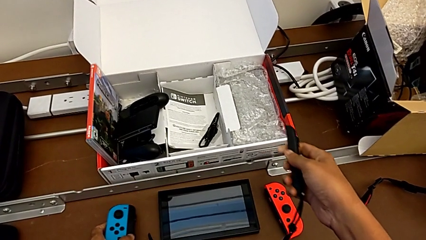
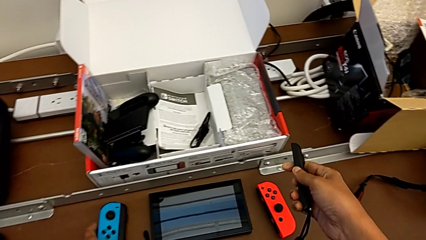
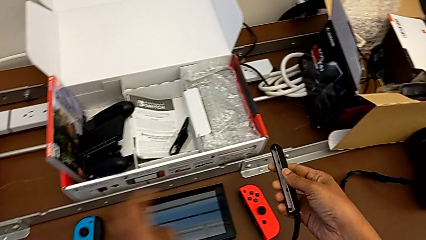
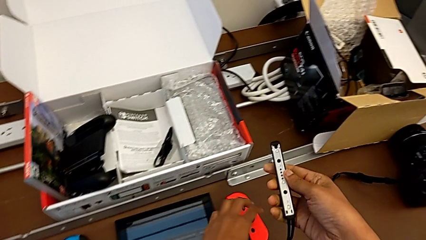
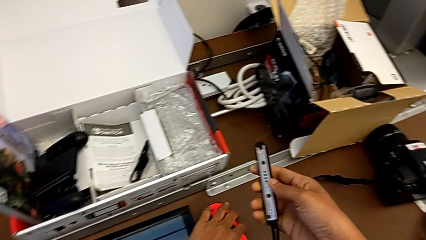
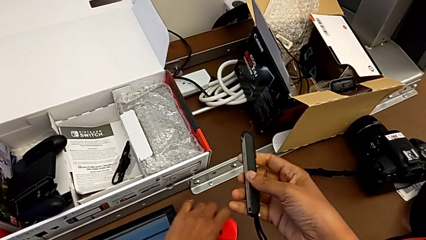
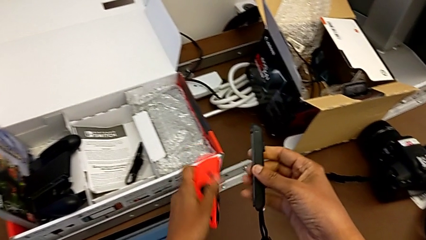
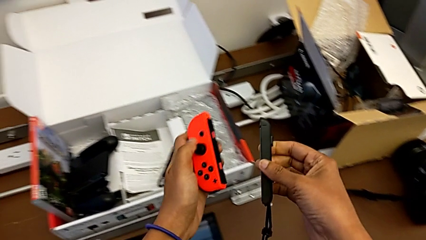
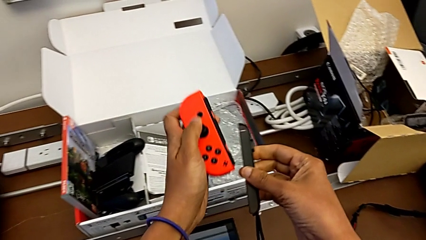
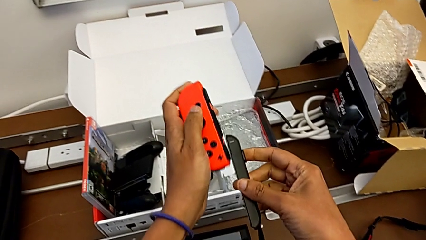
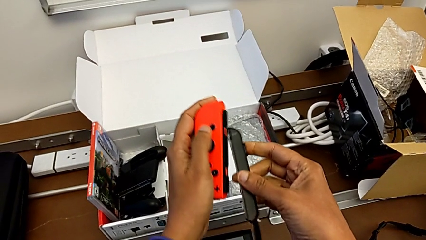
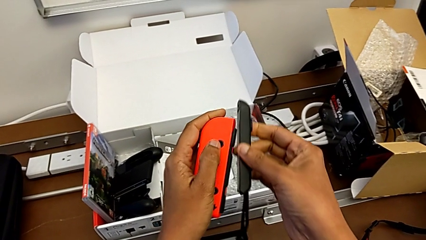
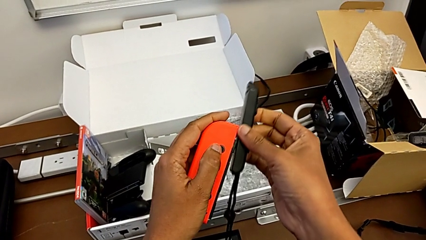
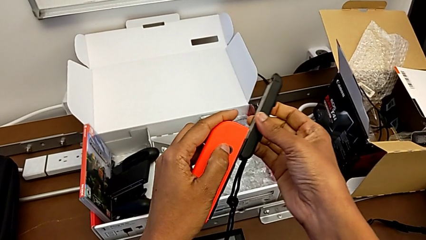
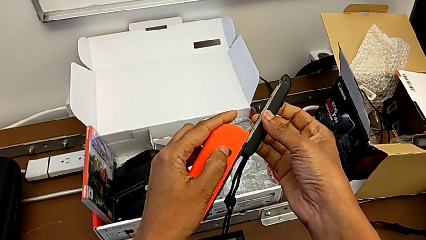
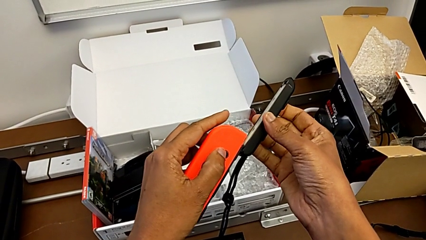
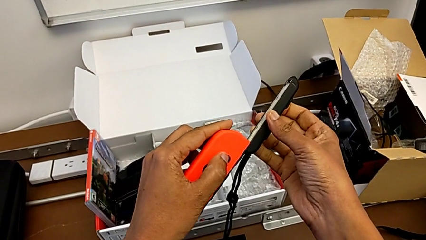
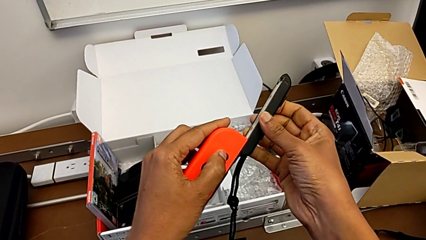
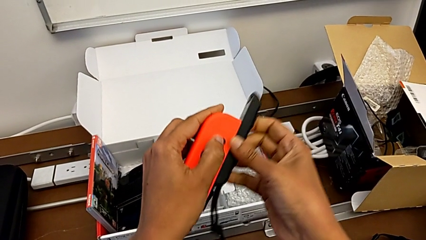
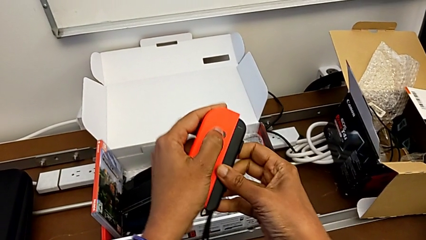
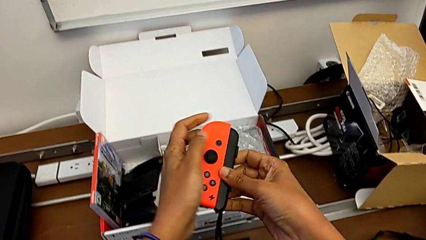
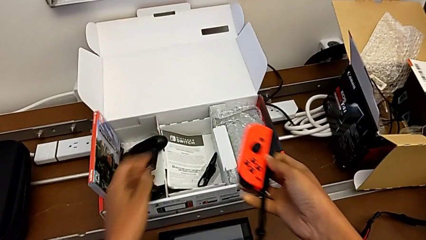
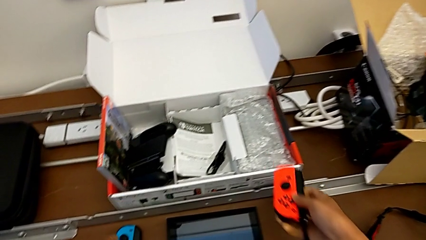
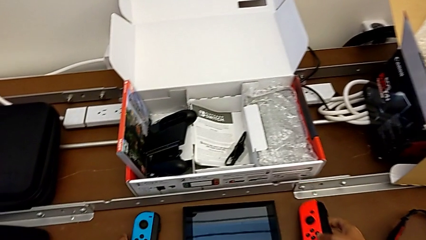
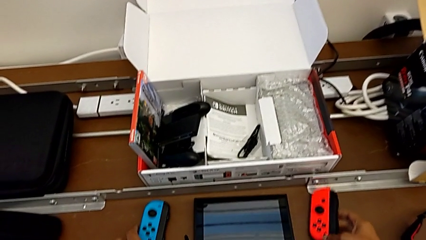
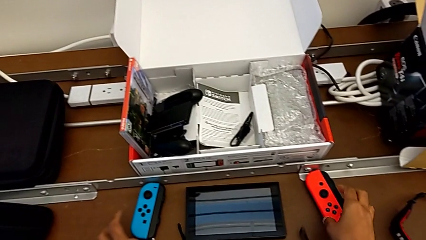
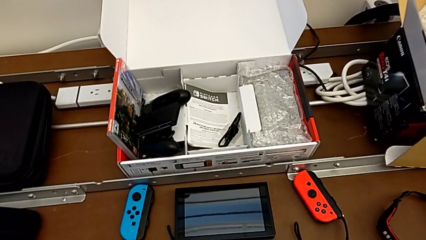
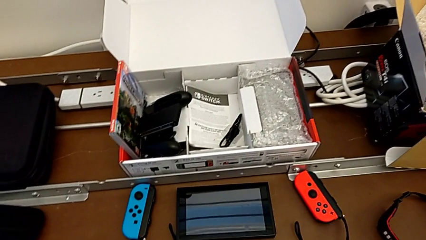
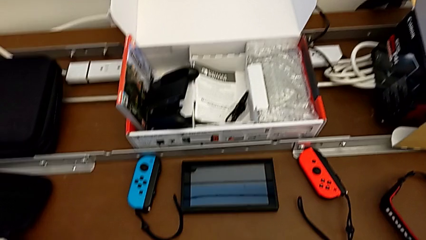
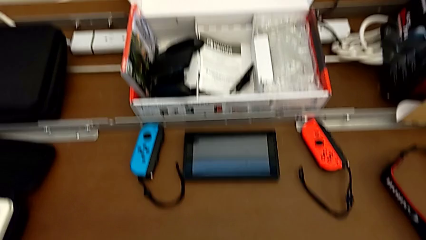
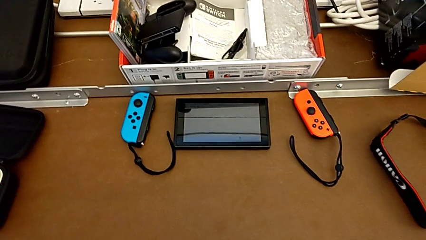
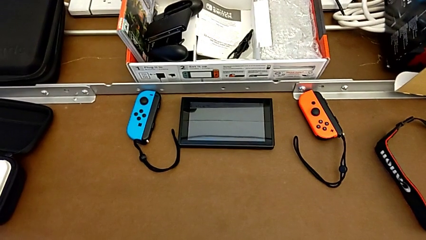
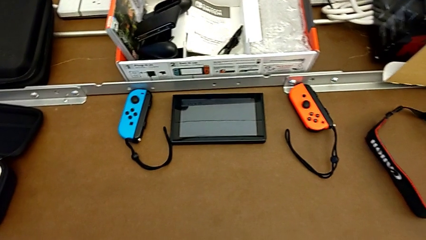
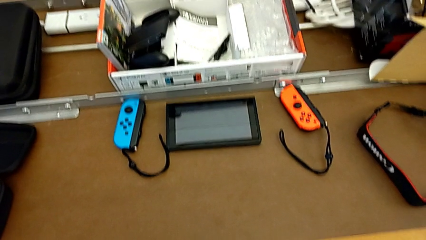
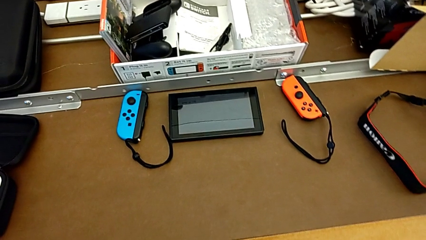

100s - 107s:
The camera wearer is changing to the Joy-Con controllers. They assemble the right Joy-Con controller and begin to place the Joy-Con controller.

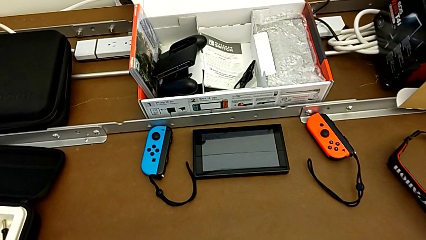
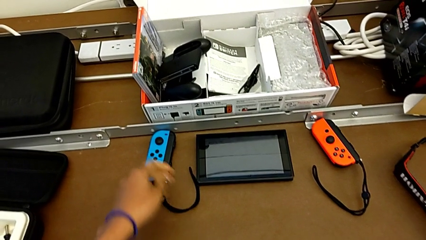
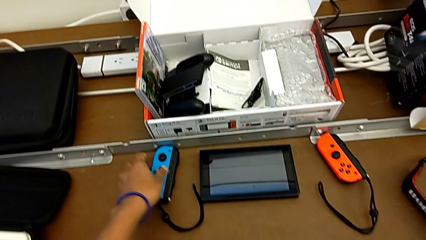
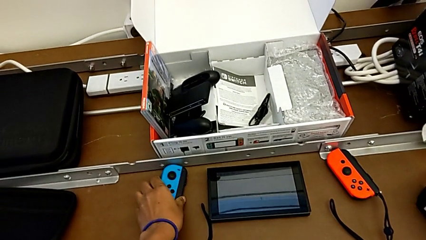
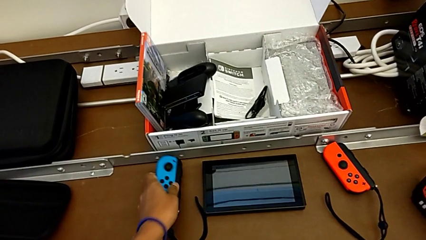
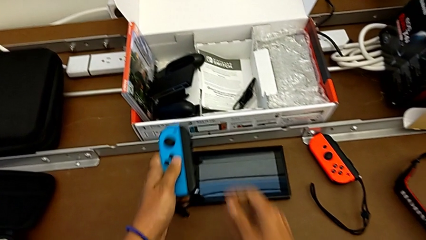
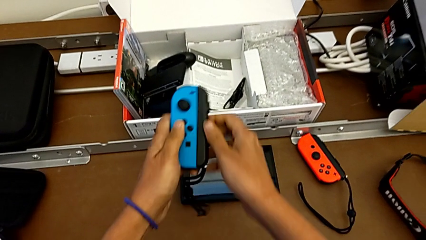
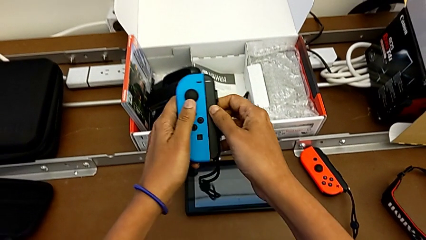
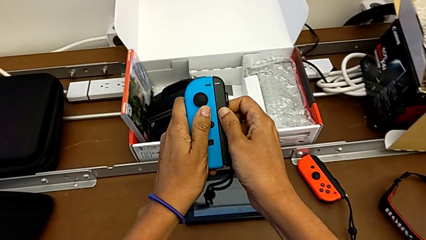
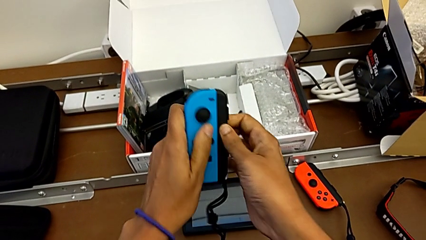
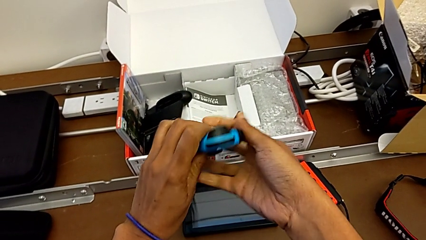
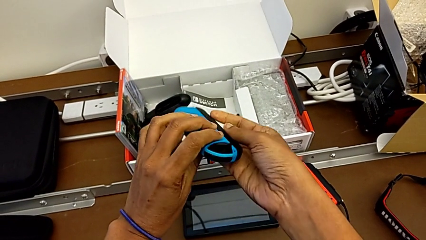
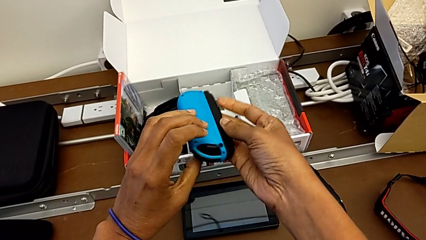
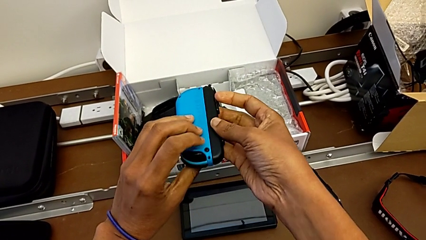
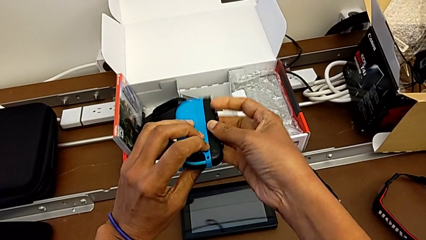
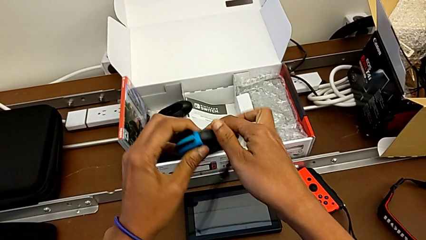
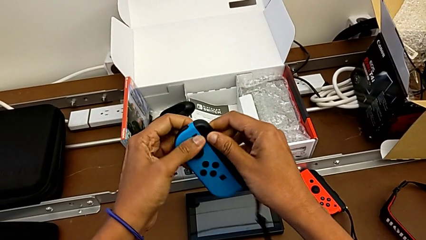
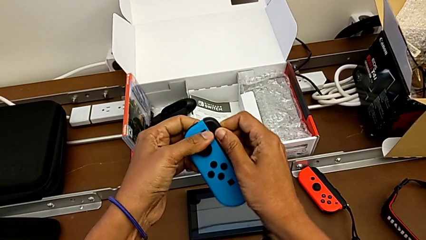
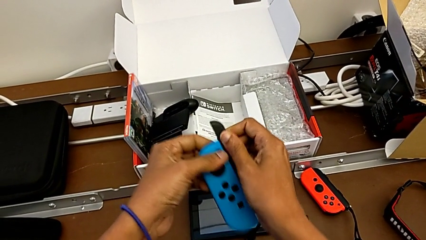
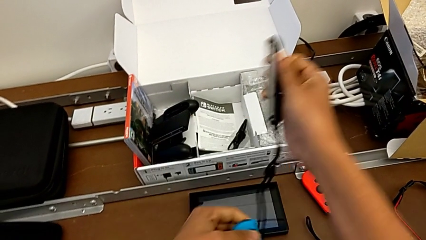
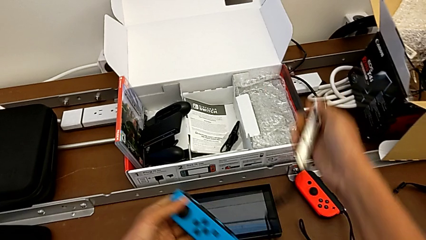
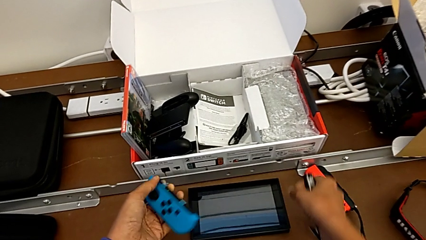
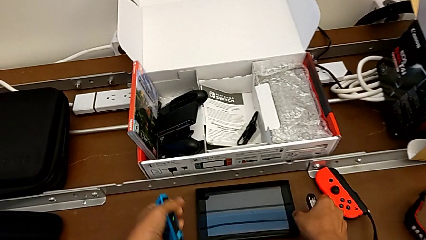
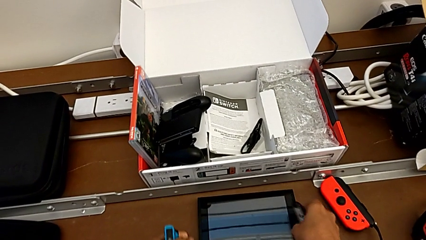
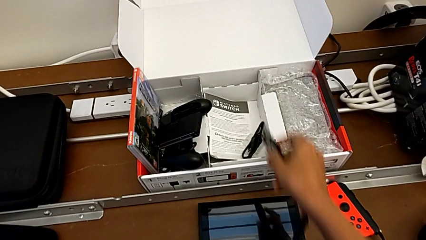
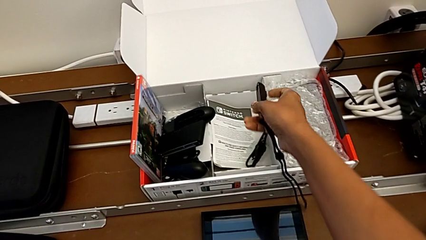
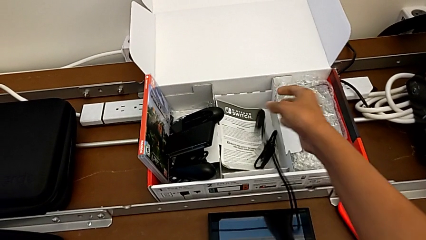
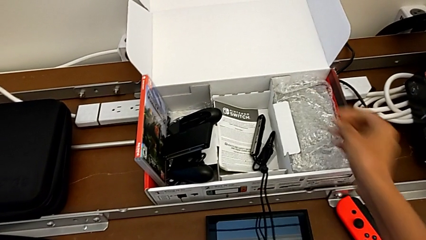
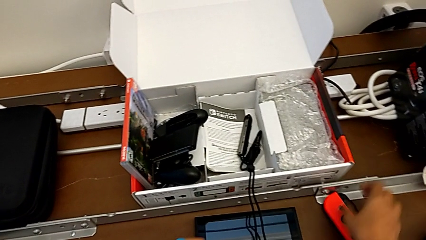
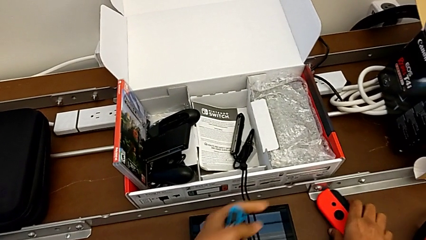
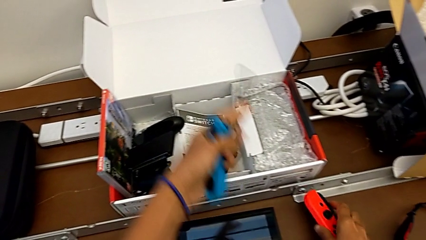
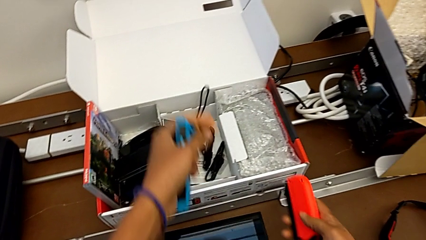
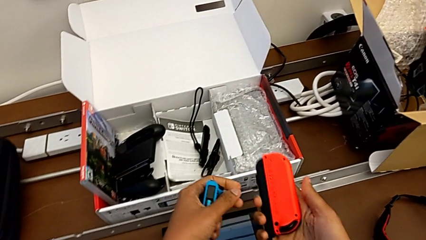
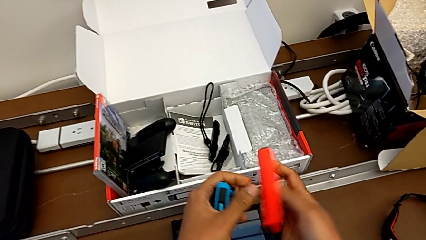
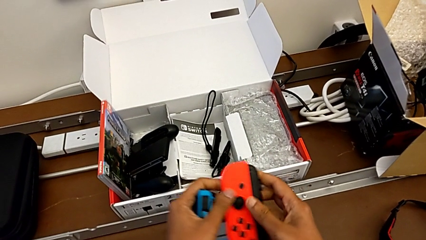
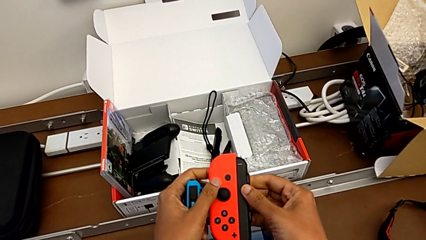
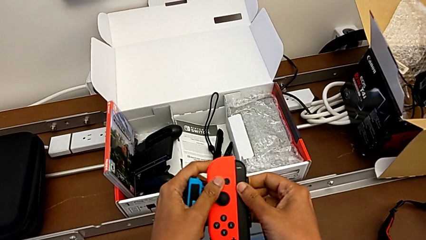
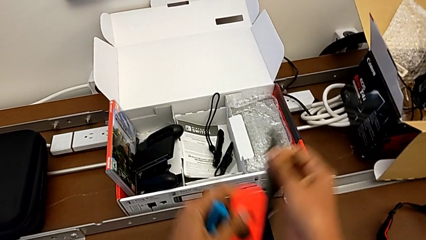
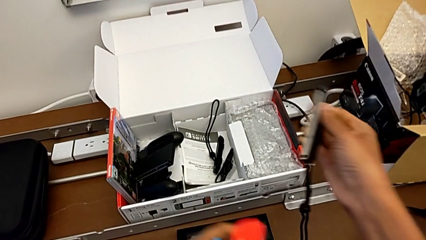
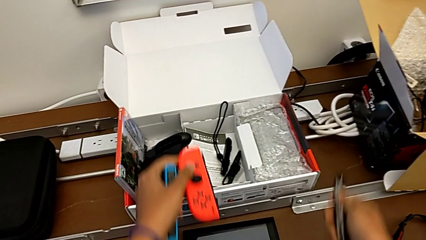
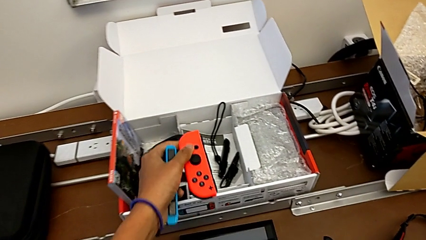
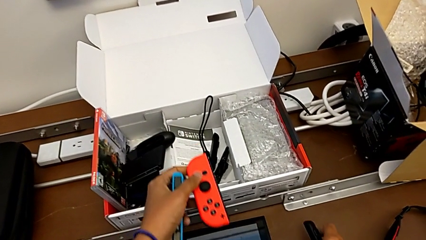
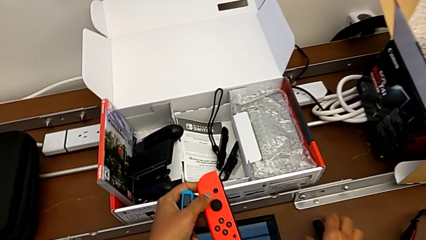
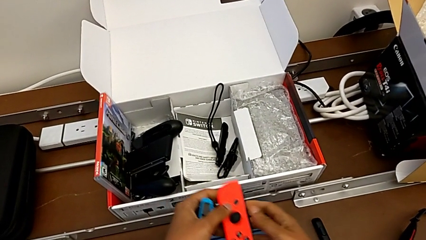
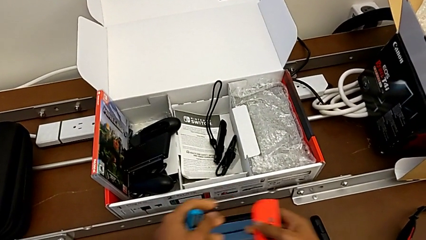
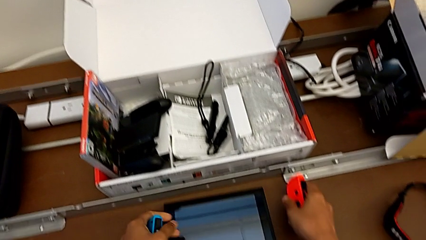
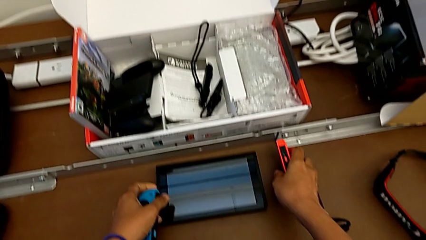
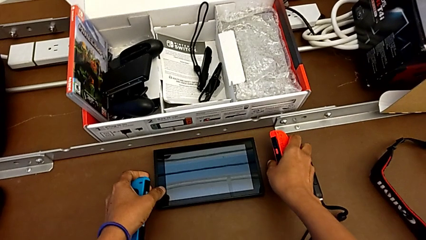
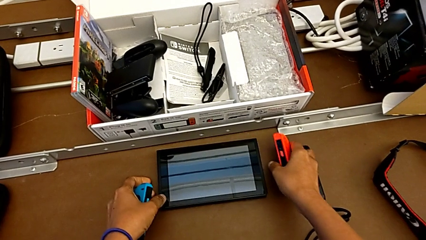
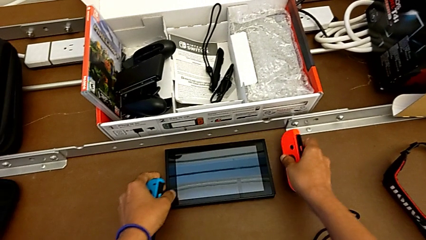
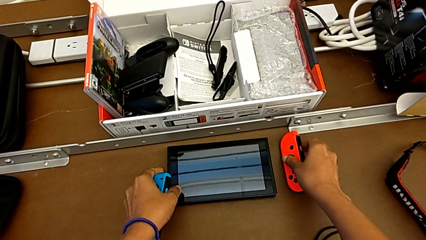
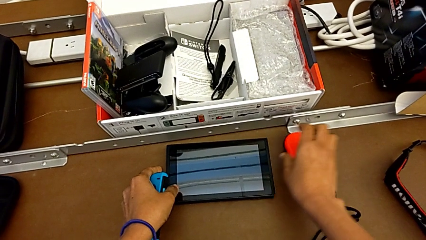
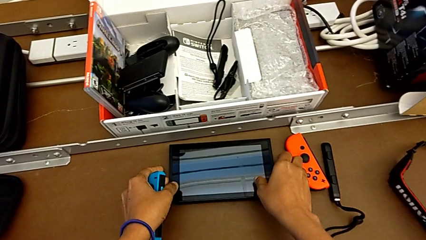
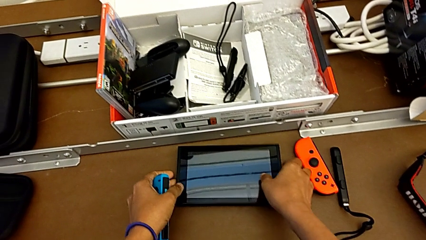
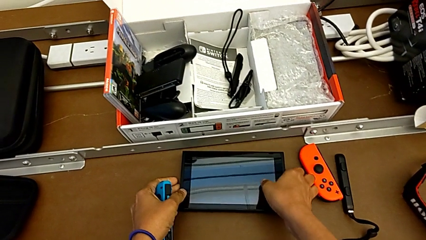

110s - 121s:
The camera wearer is changing the Joy-Cons into the handheld mode. They withdraw the left Joy-Con controller and withdraw the right Joy-Con controller.
